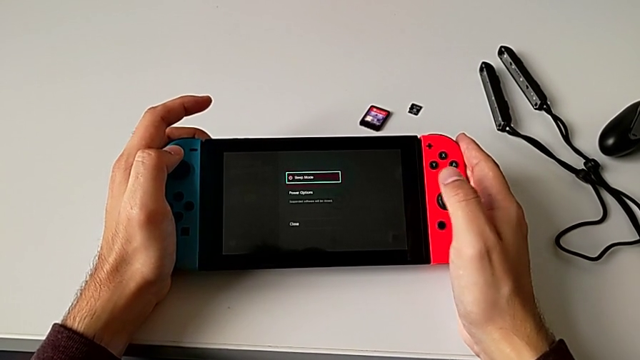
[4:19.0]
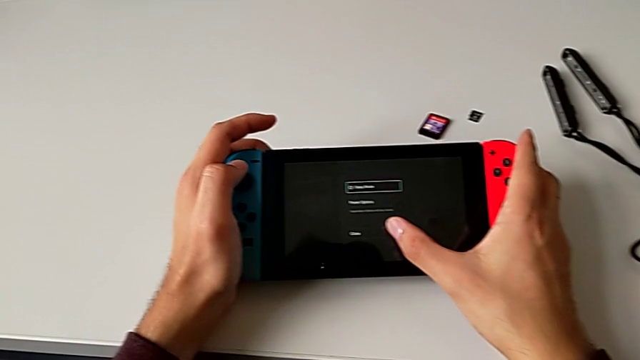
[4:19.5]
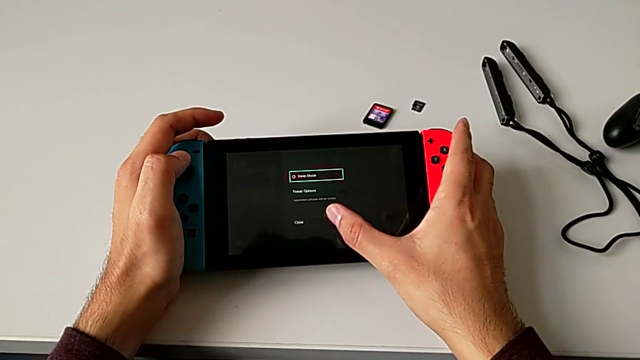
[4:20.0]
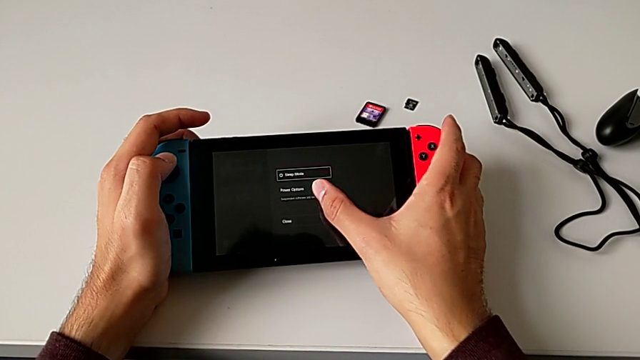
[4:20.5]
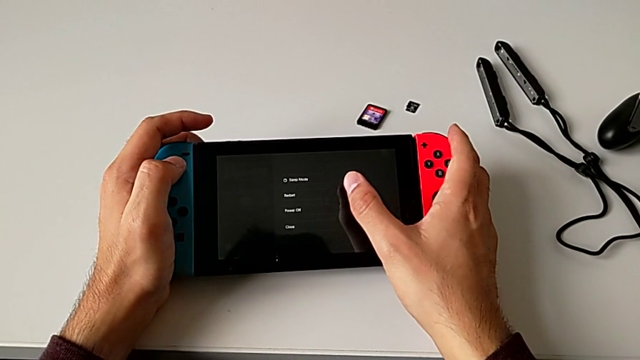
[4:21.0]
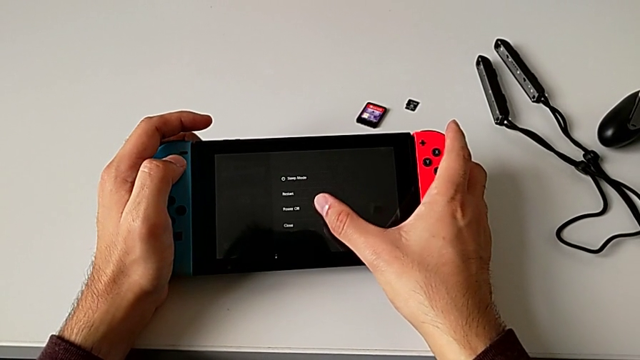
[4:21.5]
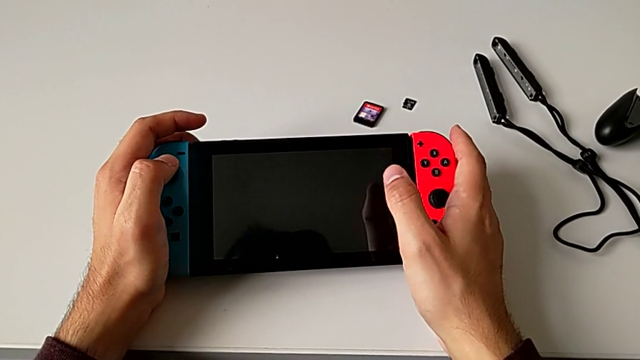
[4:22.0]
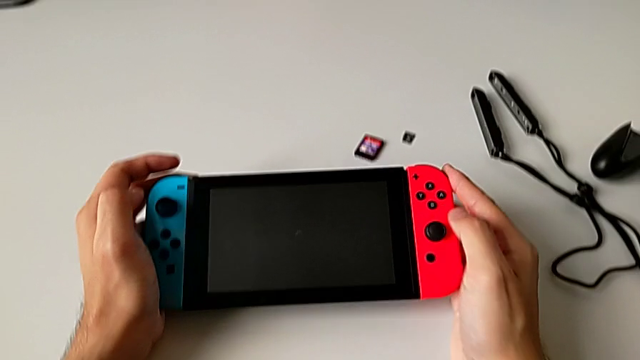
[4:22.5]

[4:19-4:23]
The camera wearer is turning off the rectangular Nintendo Switch. They press the third button.
